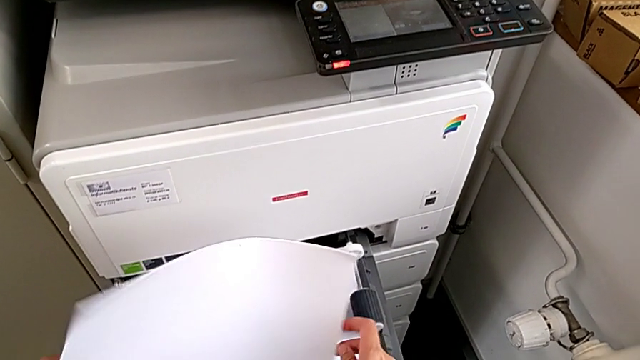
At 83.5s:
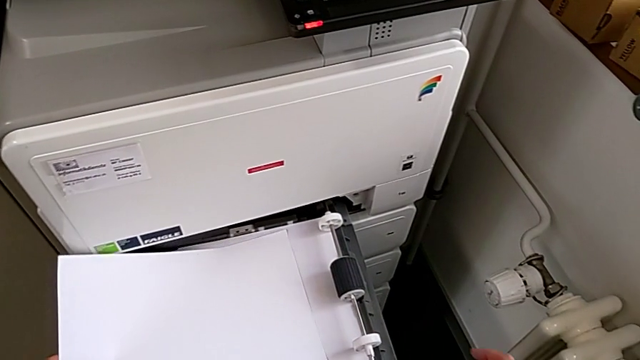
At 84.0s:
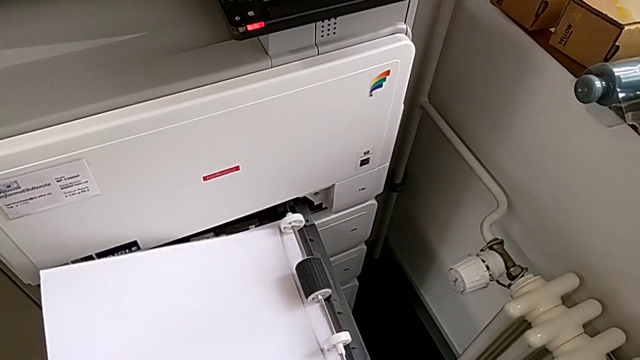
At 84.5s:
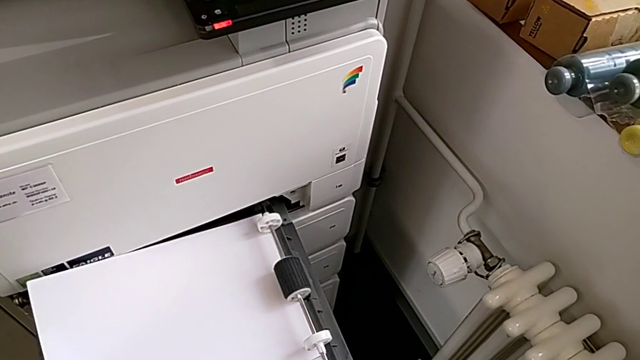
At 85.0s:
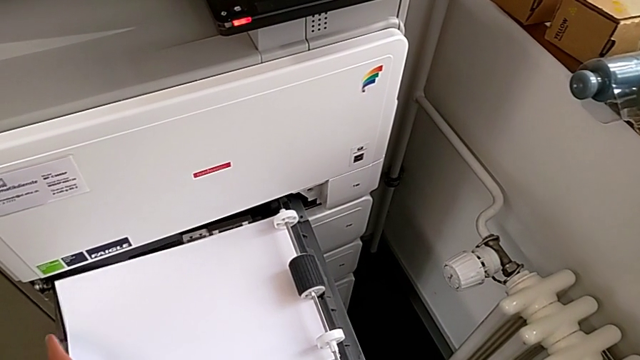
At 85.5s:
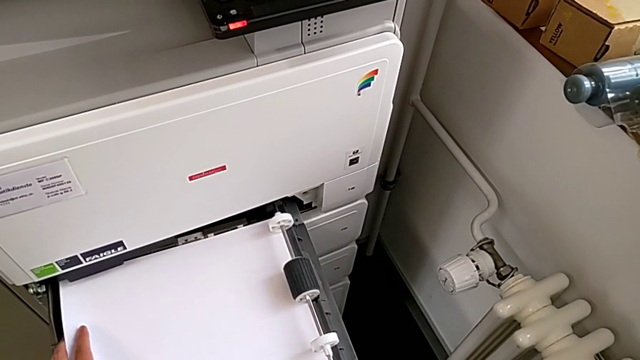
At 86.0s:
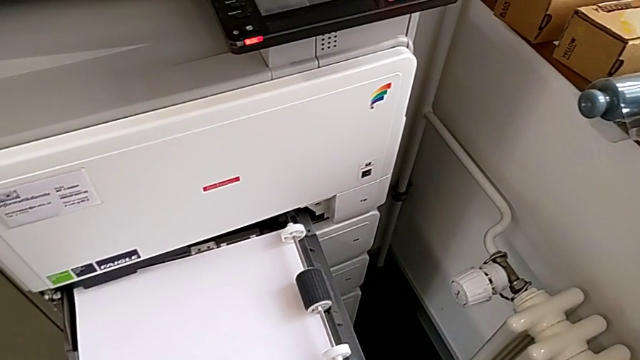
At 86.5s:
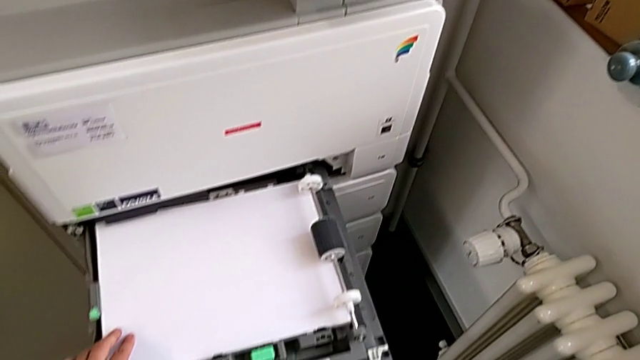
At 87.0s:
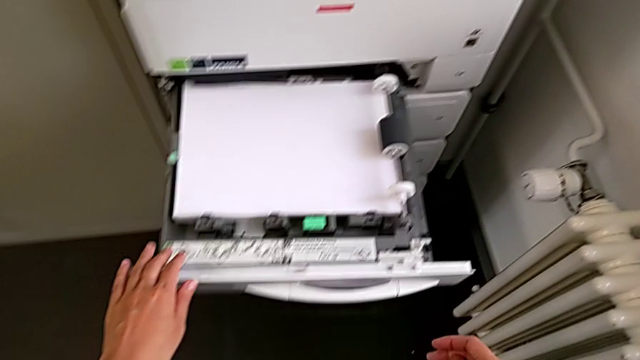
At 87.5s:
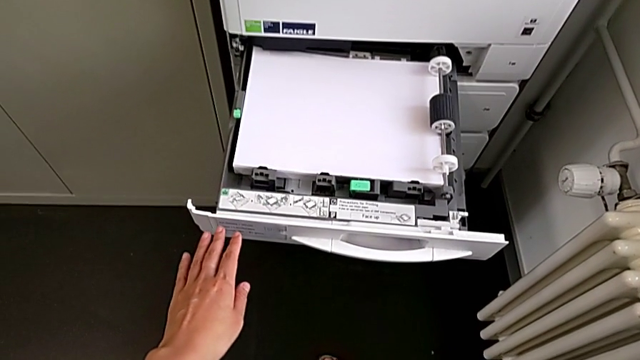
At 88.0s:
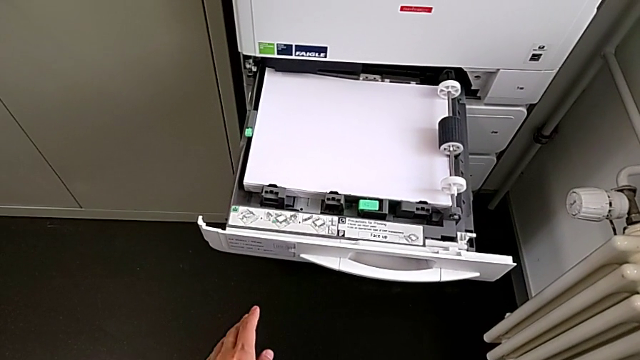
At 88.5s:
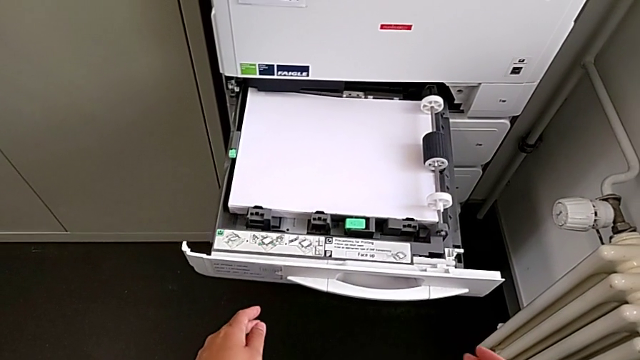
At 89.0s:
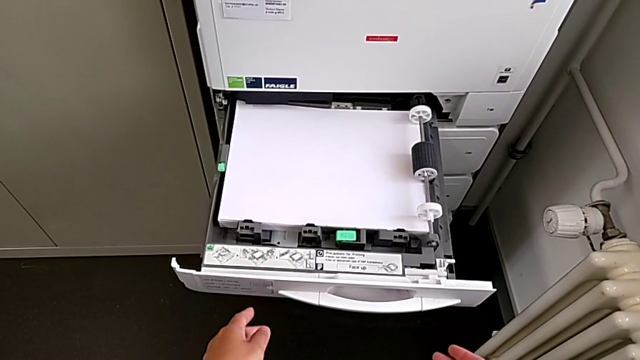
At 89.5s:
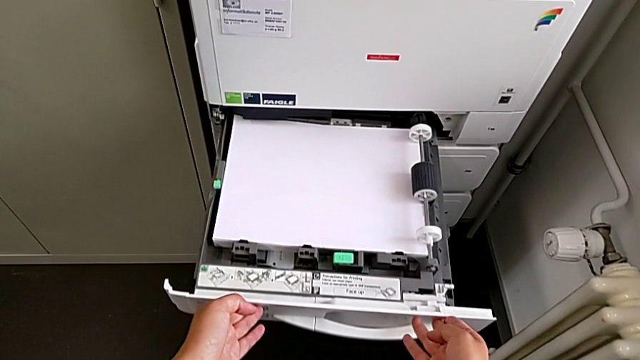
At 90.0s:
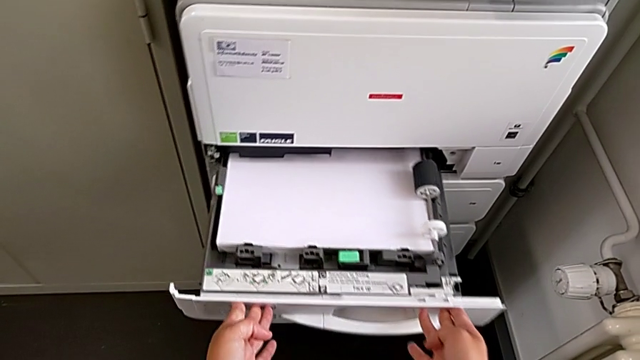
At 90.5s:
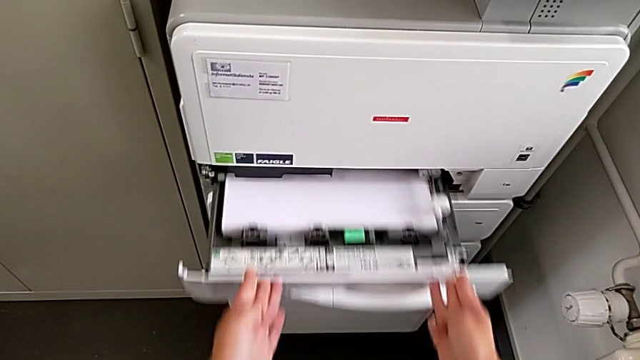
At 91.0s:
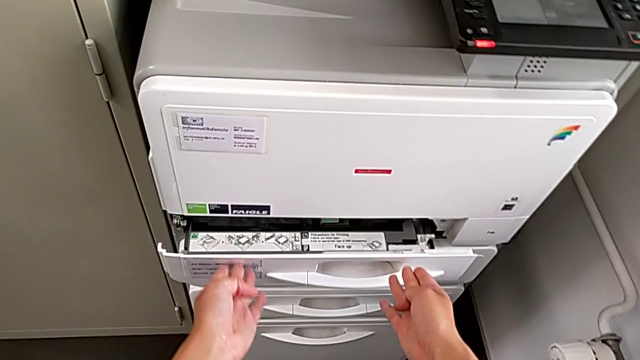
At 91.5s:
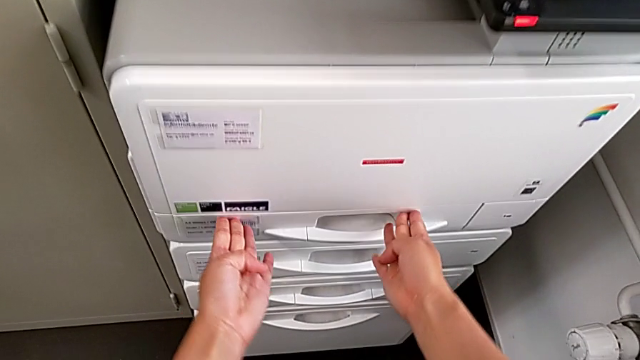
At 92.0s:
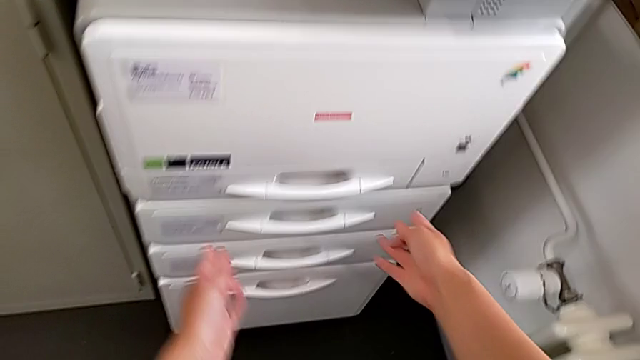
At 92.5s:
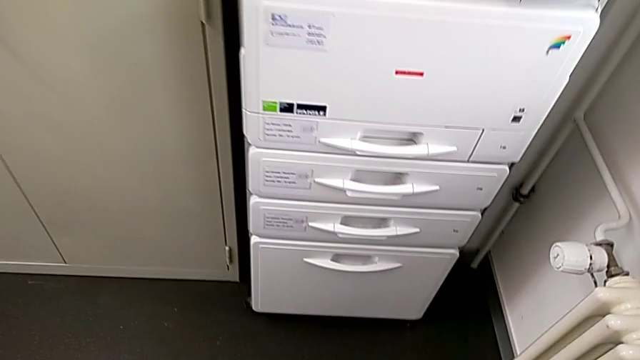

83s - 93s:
The camera wearer is loading the paper stack into the paper tray. They insert the paper stack and close the paper tray.

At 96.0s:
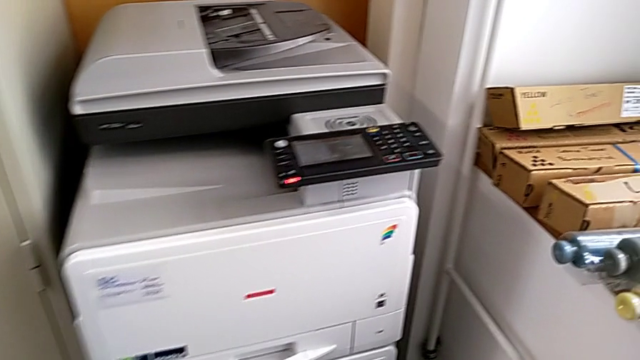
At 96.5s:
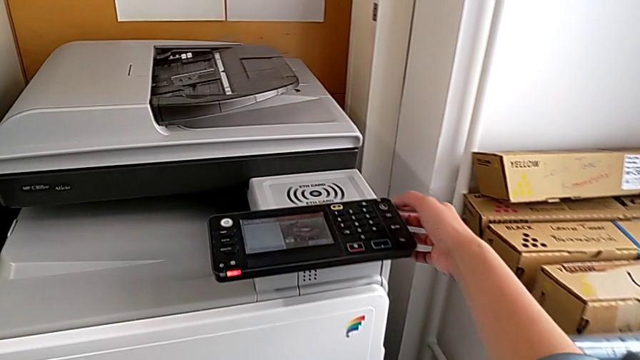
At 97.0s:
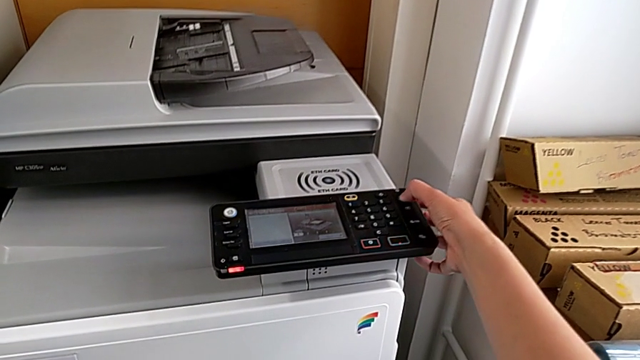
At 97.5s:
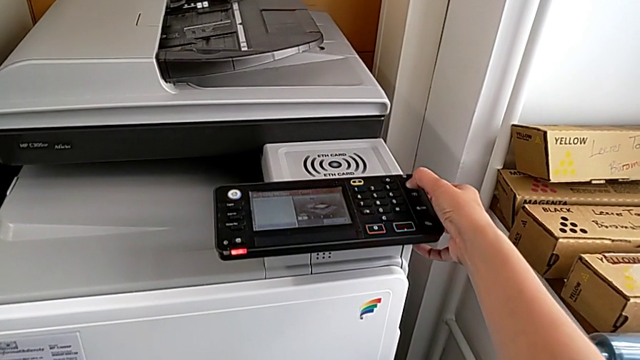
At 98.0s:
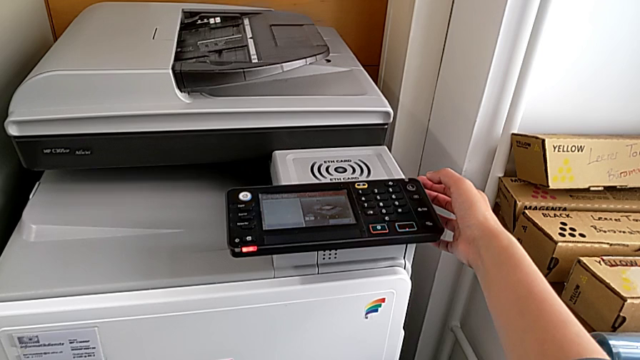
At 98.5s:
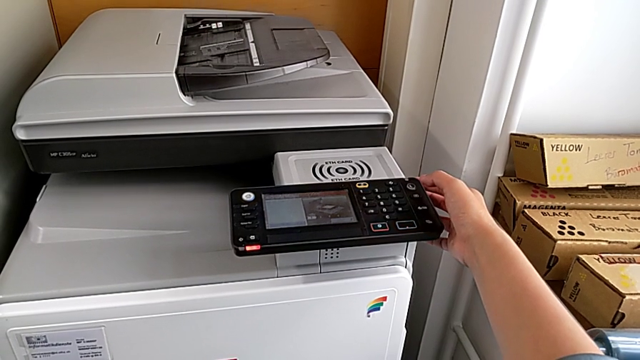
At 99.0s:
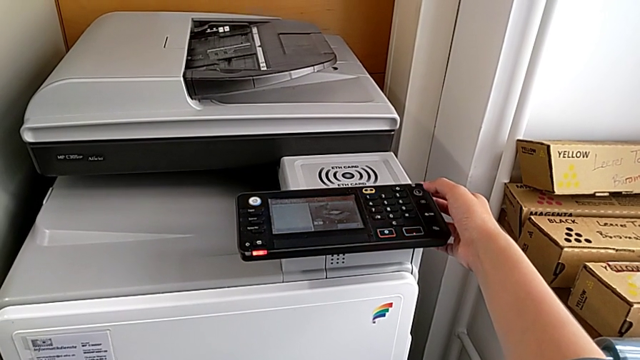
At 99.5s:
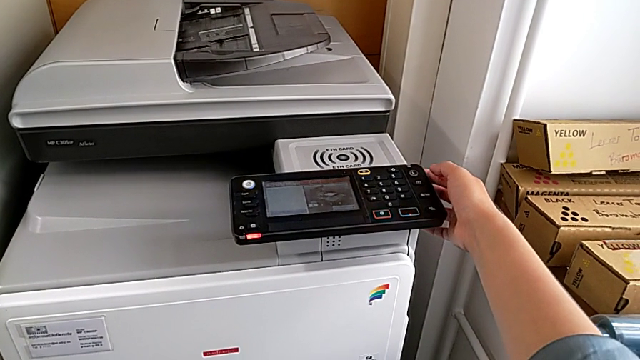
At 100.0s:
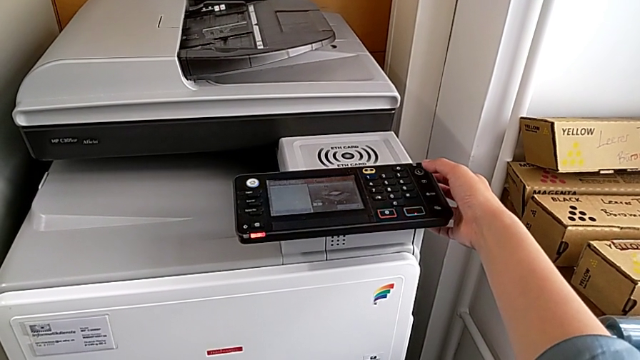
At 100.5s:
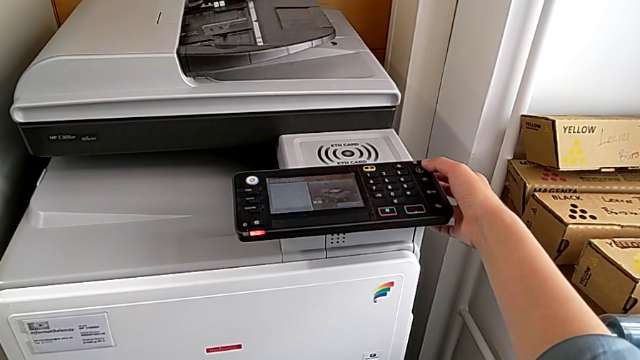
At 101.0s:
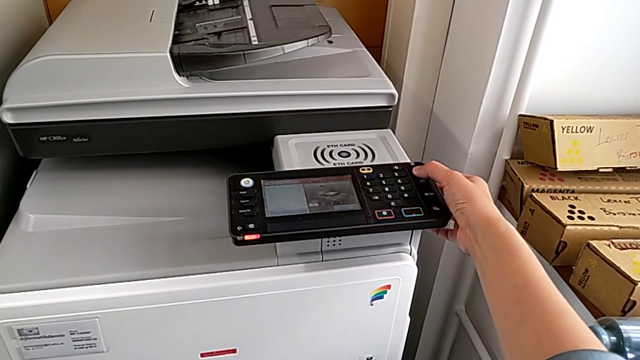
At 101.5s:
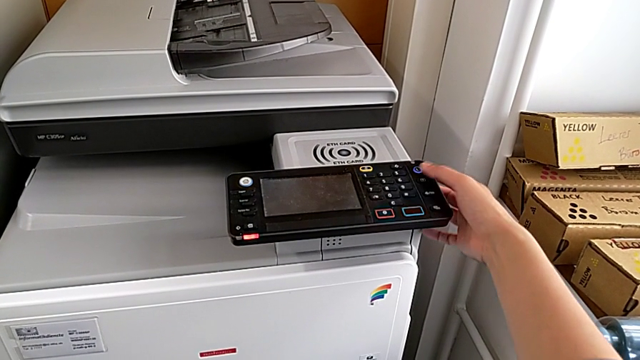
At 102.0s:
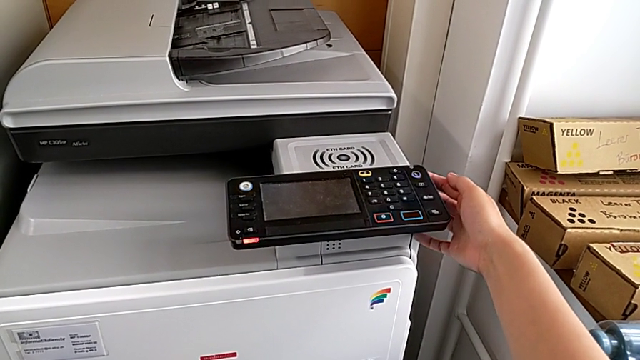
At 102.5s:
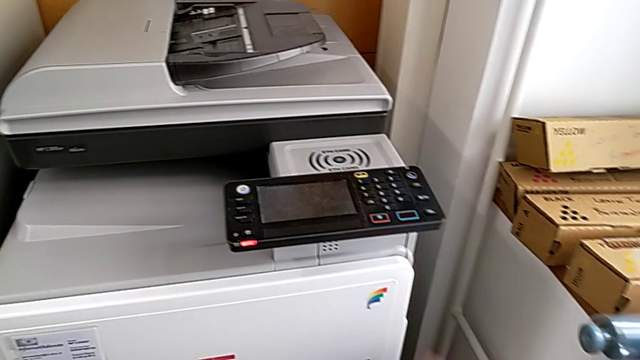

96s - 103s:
The camera wearer turns off the printer. They press the purple button twice.

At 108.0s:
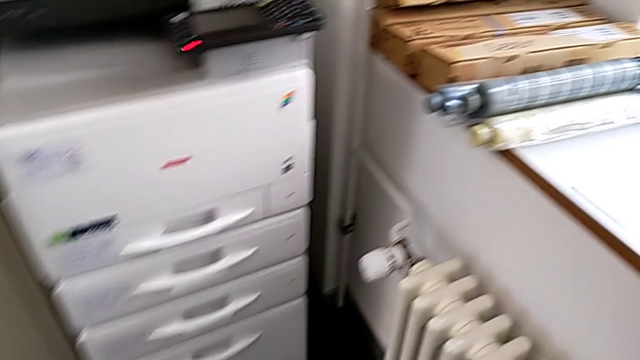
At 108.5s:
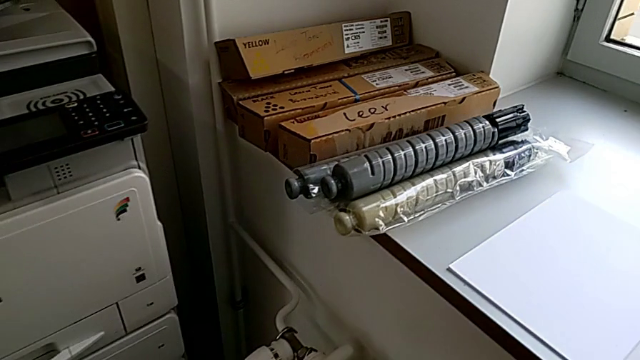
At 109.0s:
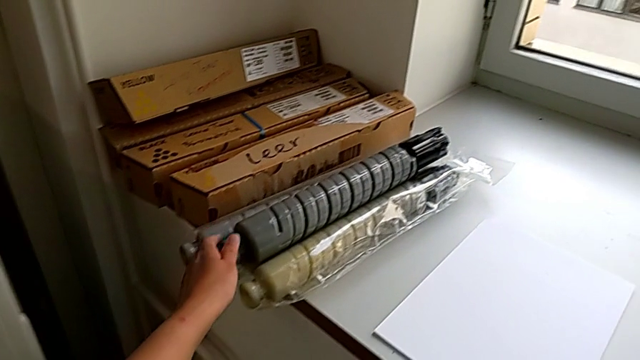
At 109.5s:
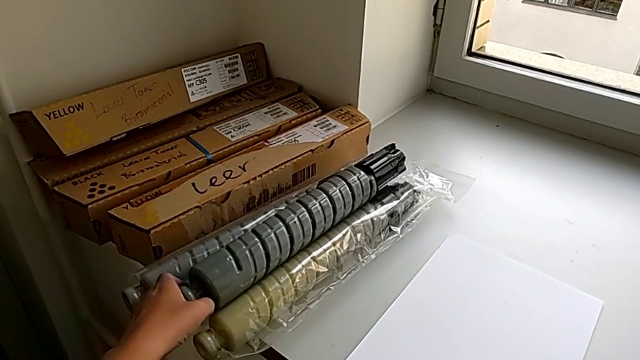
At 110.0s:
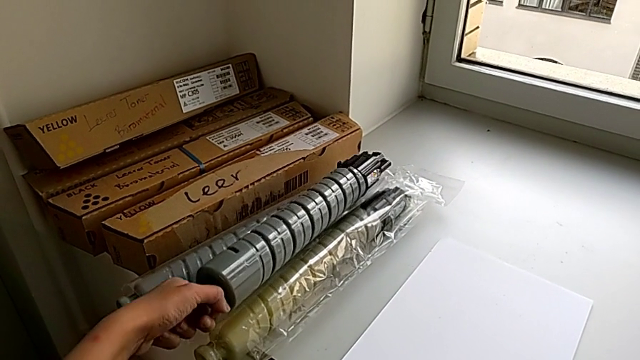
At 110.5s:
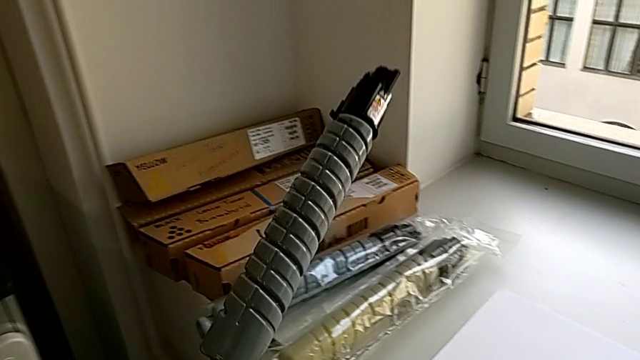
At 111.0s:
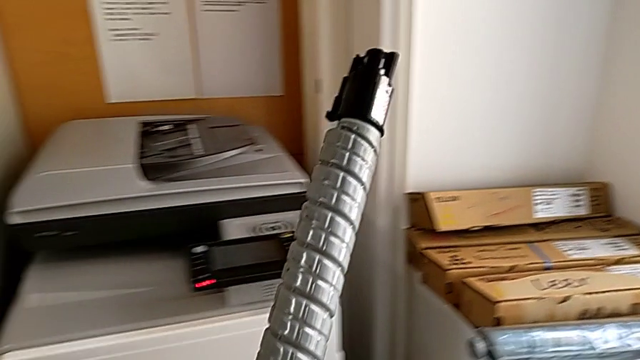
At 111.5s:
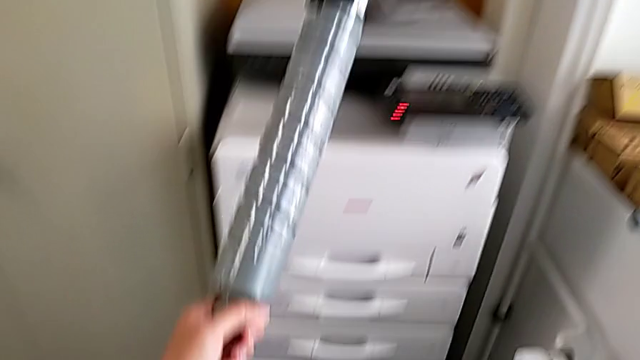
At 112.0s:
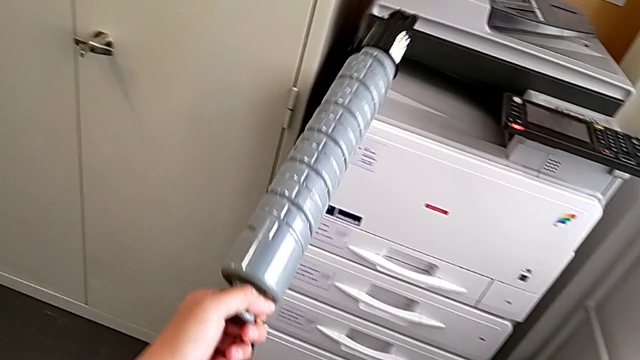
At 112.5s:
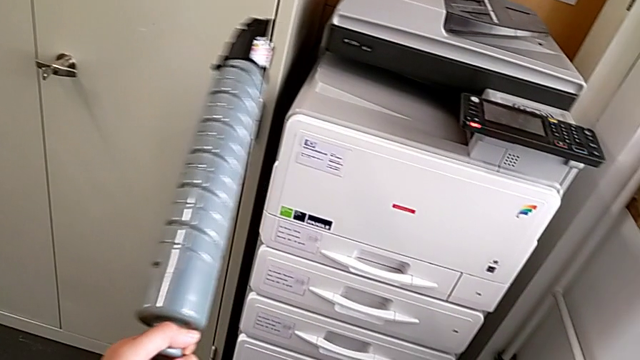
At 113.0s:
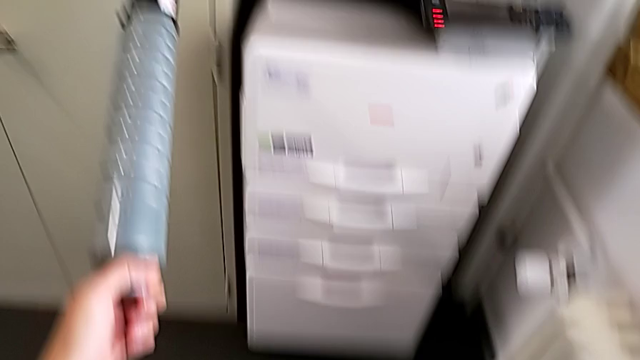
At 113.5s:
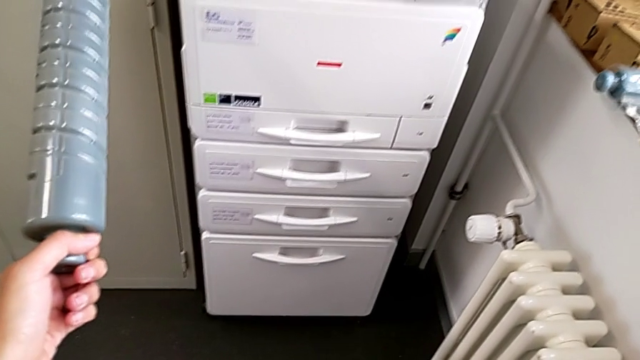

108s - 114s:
The camera wearer is exchanging the black ink cartridge. They grab the new ink cartridge and approach it.
